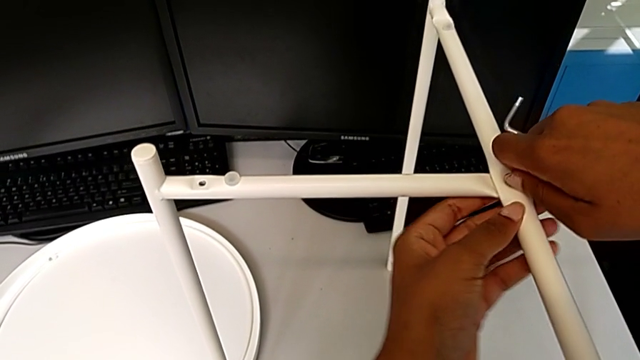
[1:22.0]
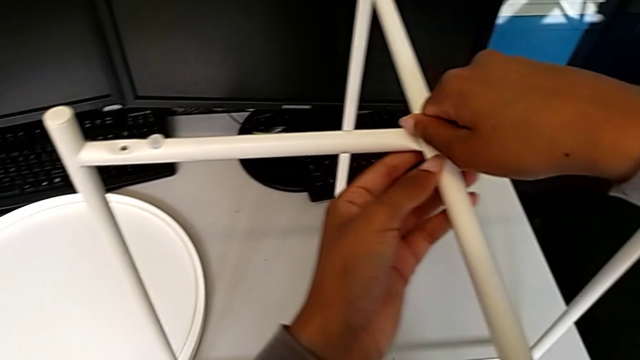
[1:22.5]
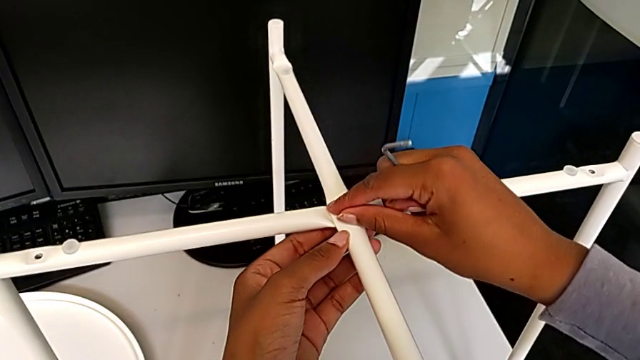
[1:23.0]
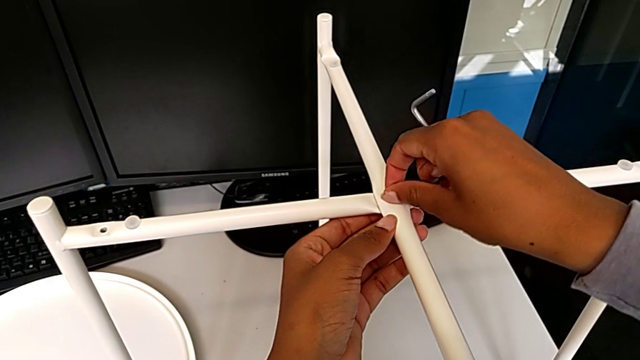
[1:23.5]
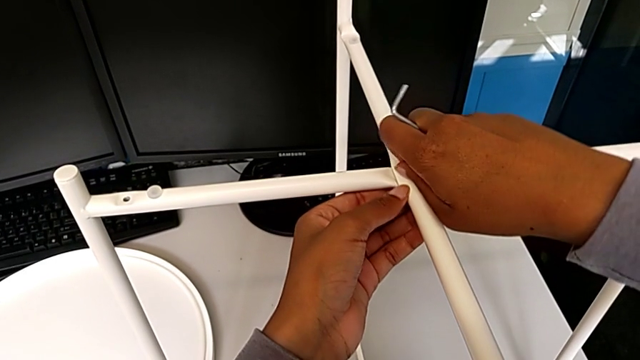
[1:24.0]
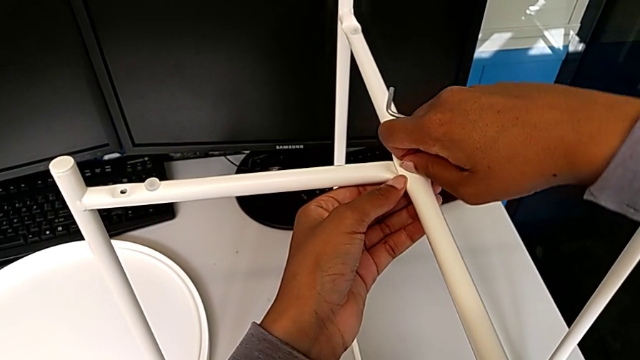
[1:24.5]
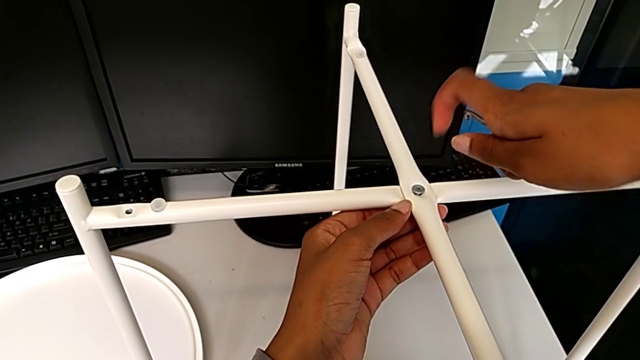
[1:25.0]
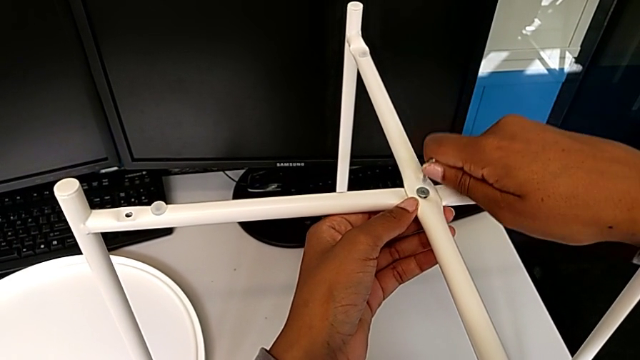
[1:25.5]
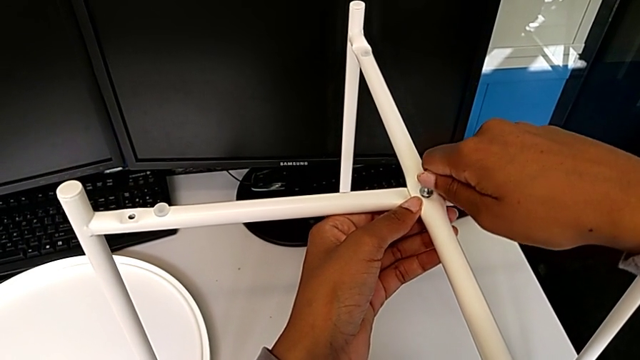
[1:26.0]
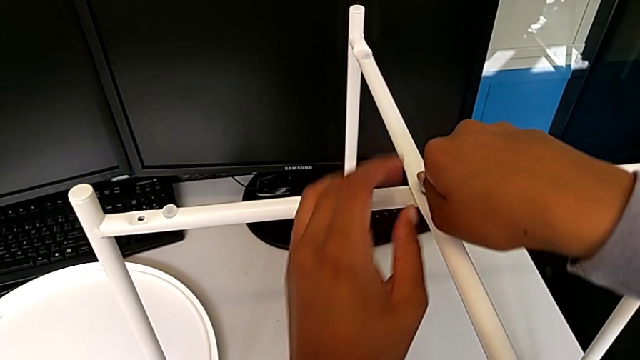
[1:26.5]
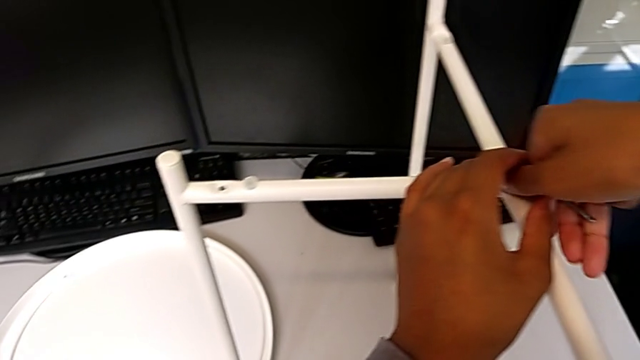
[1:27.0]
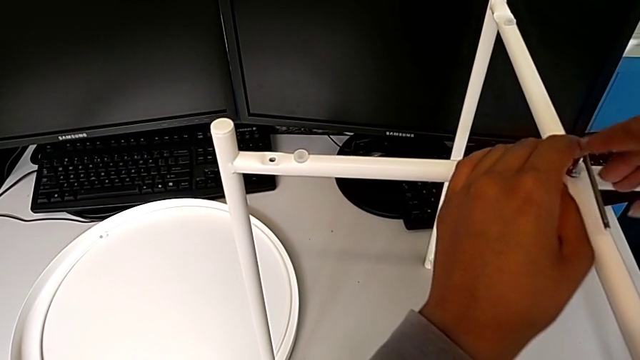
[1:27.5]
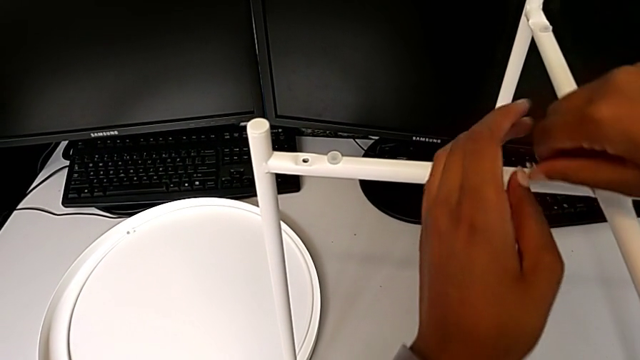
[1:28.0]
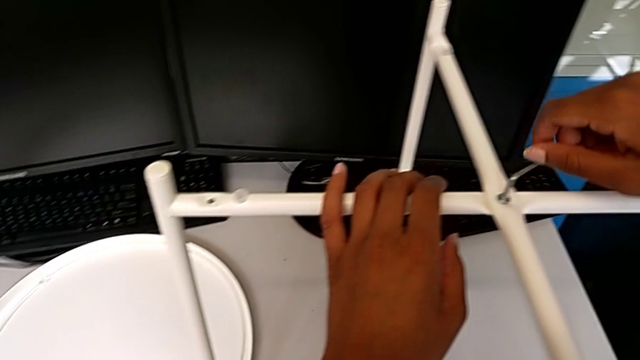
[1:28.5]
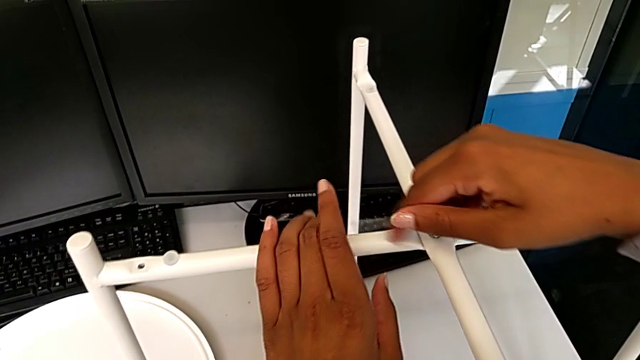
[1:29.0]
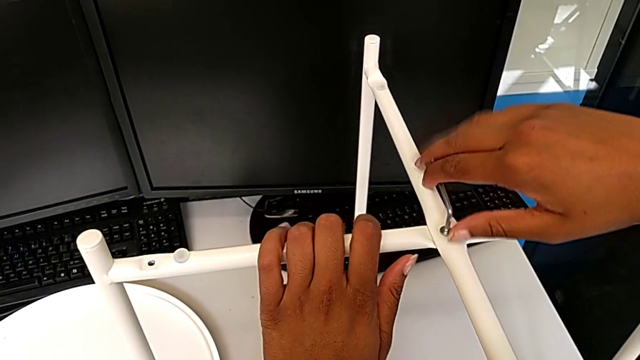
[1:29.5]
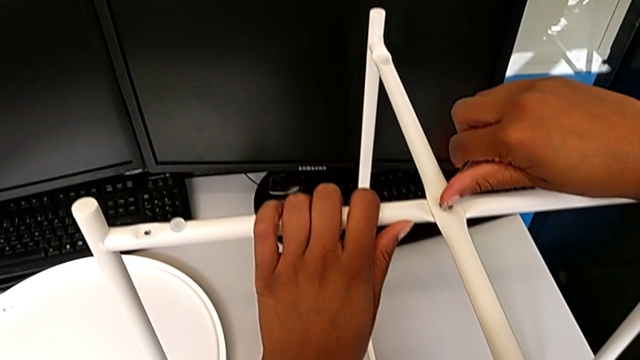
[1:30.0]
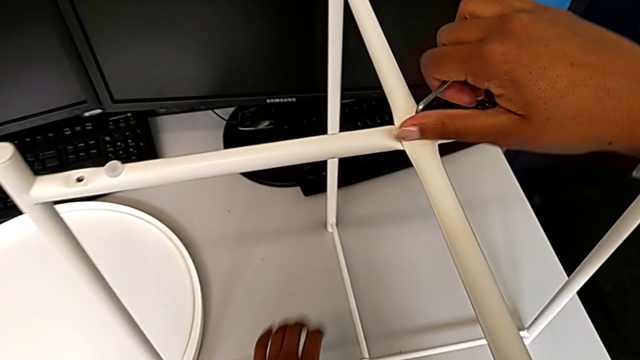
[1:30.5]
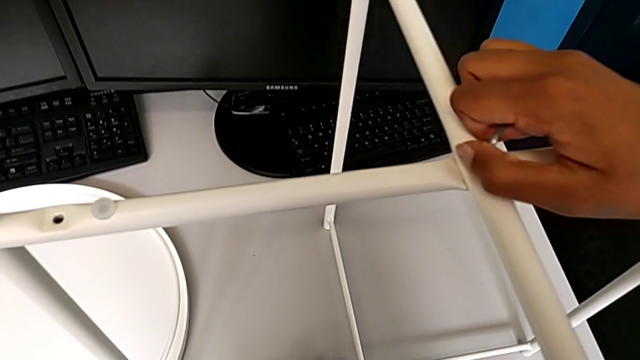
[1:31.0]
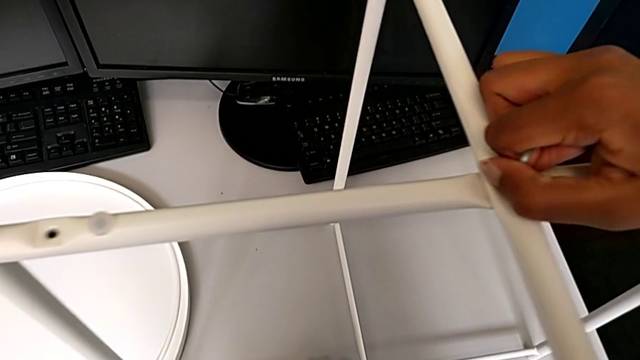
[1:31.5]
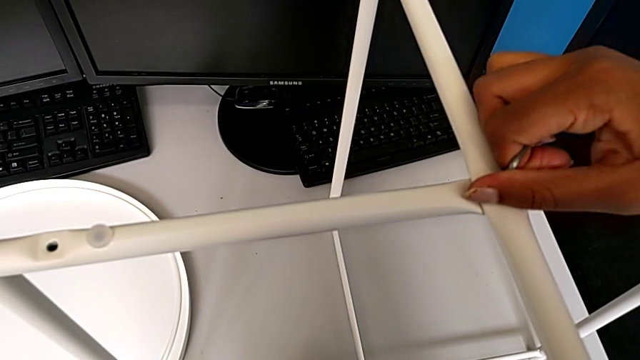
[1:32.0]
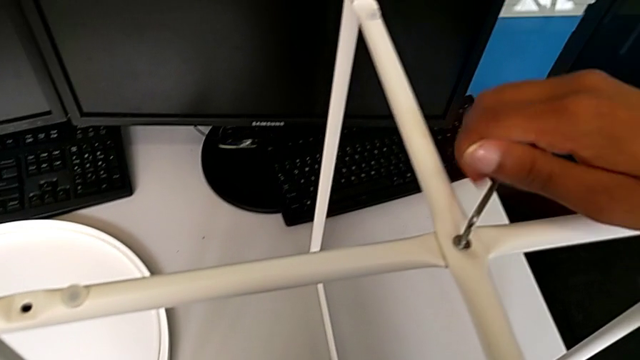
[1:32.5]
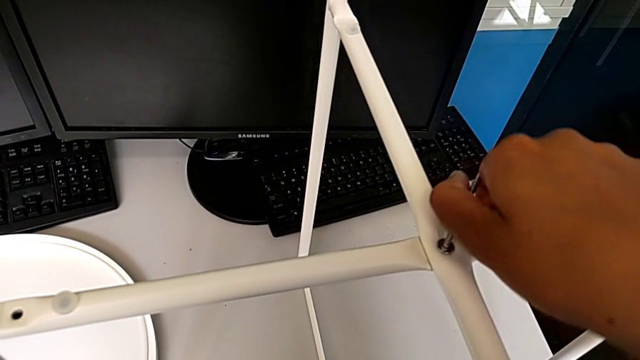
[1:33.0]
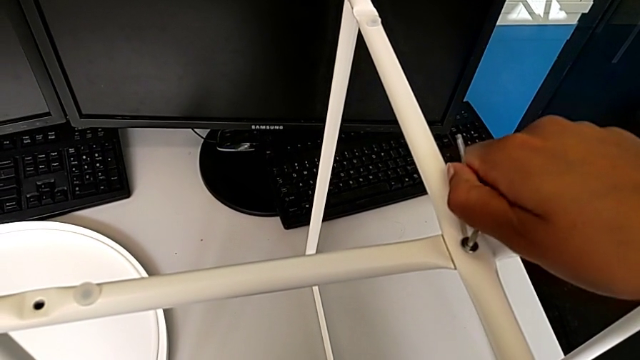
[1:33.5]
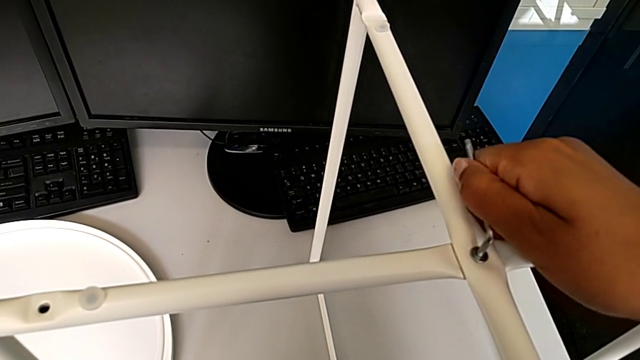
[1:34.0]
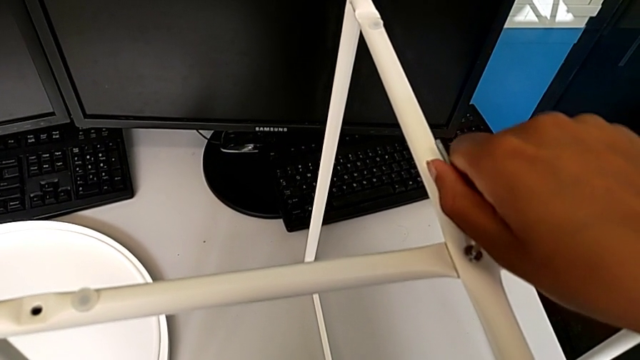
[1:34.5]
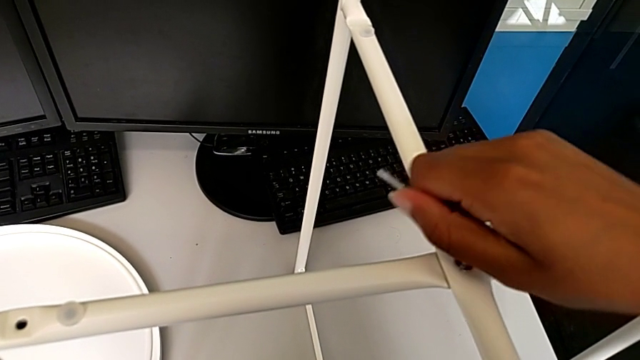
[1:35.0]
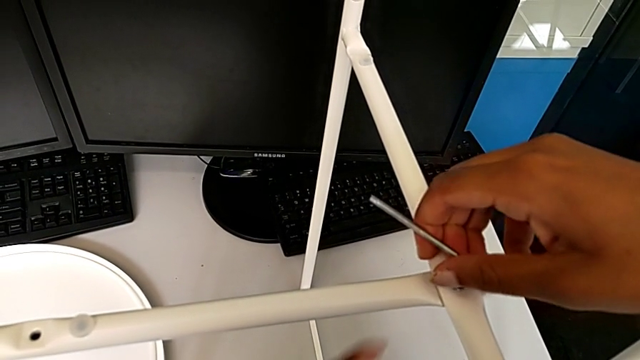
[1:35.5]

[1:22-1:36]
The camera wearer is assembling the top screw onto the legs. They screw the hex socket head, insert the Allen wrench, screw the hex socket head and unscrew it.

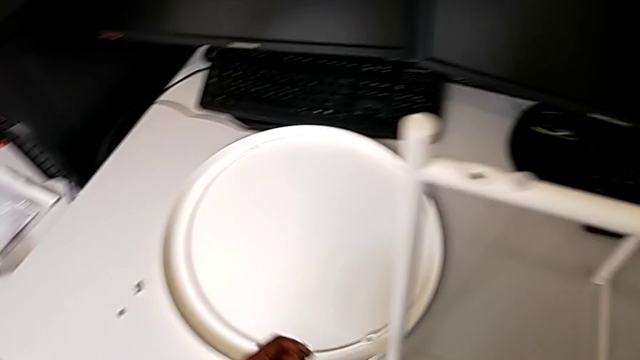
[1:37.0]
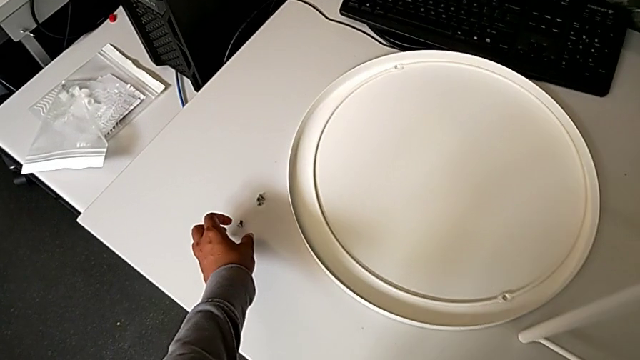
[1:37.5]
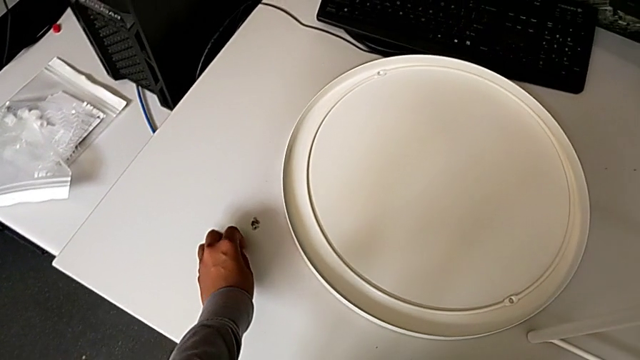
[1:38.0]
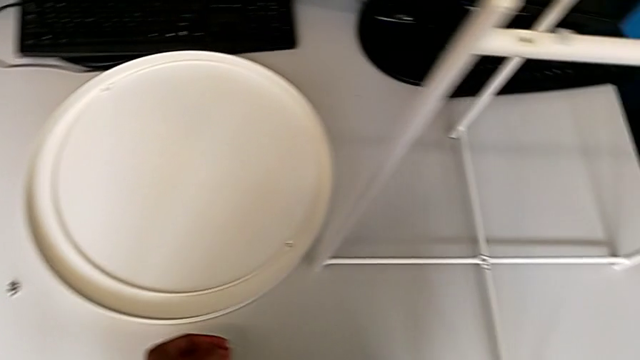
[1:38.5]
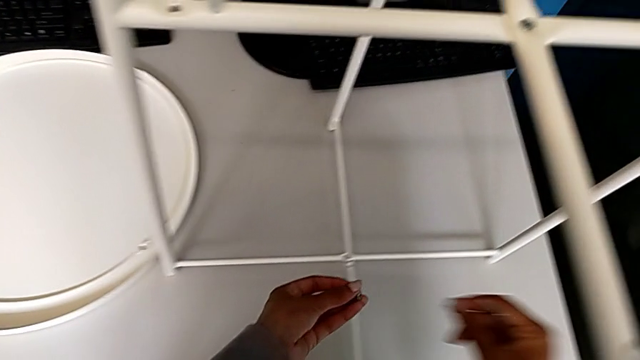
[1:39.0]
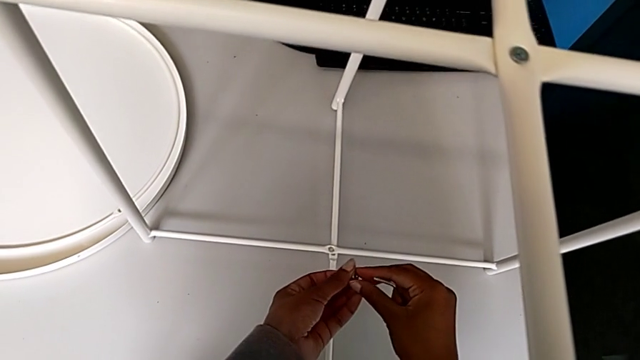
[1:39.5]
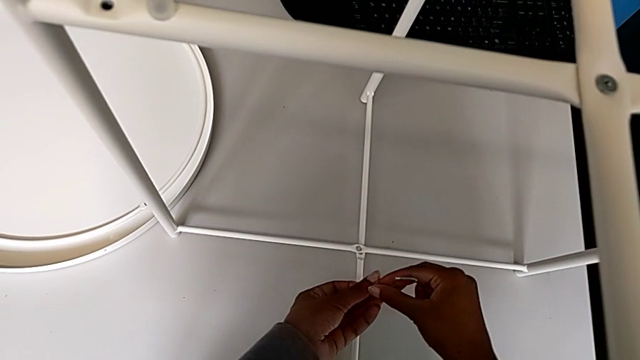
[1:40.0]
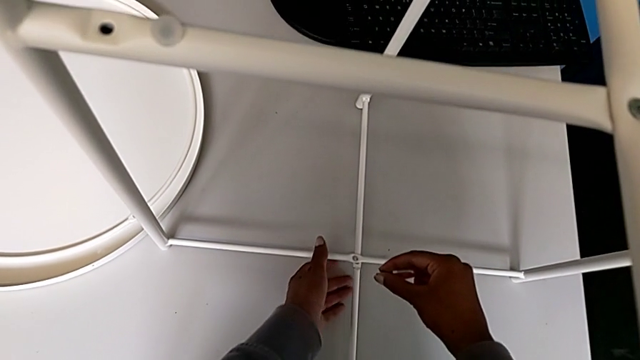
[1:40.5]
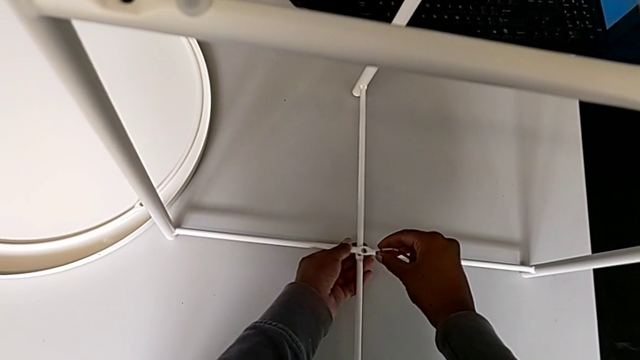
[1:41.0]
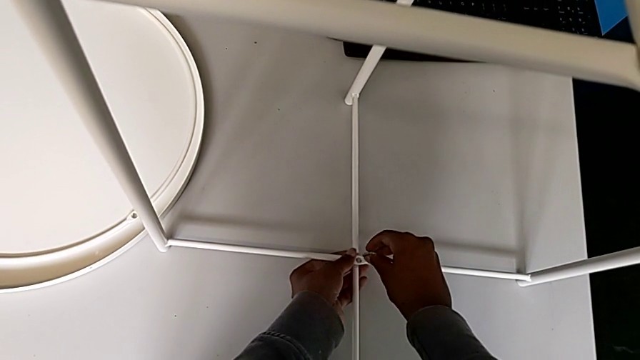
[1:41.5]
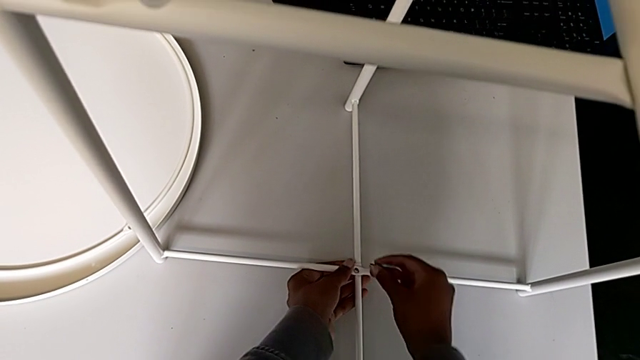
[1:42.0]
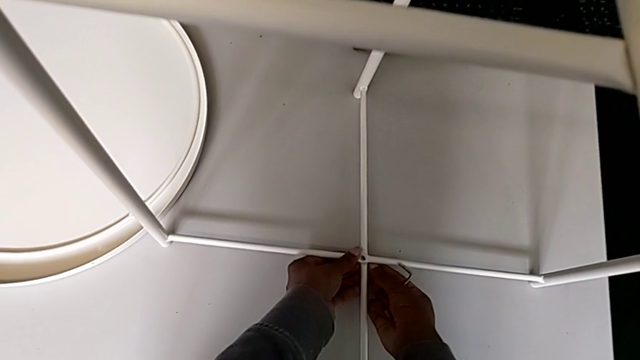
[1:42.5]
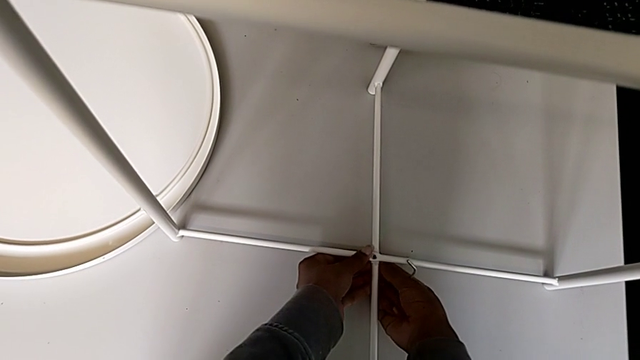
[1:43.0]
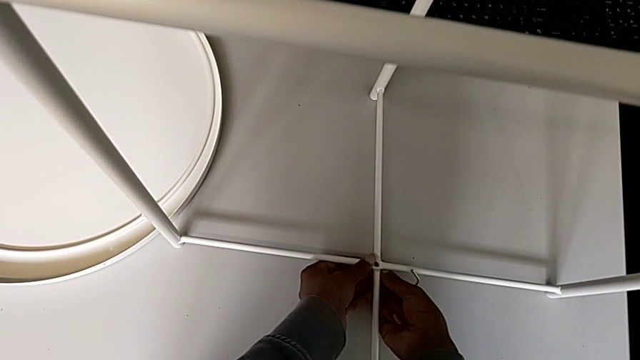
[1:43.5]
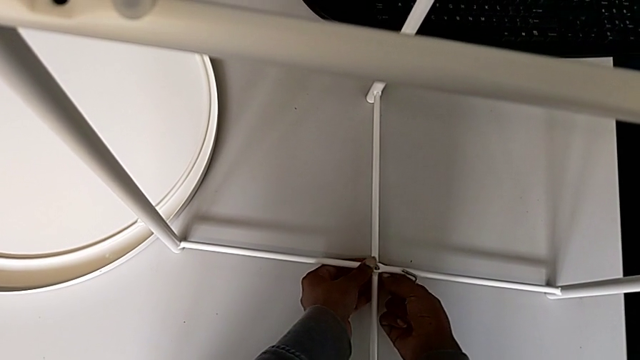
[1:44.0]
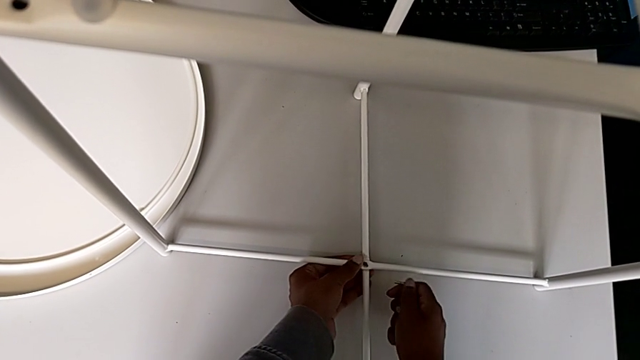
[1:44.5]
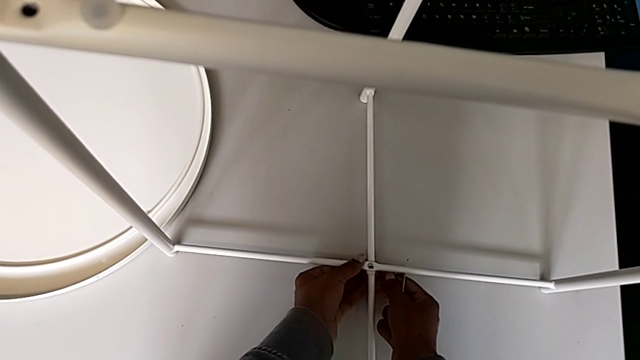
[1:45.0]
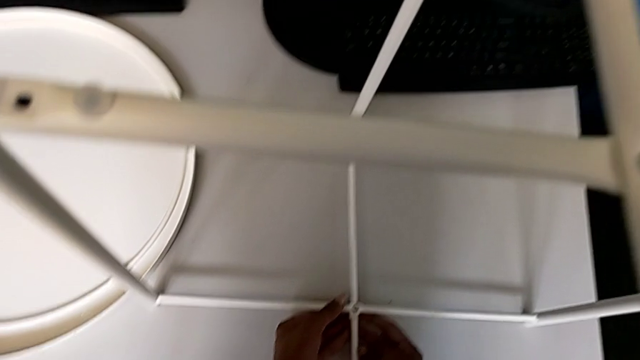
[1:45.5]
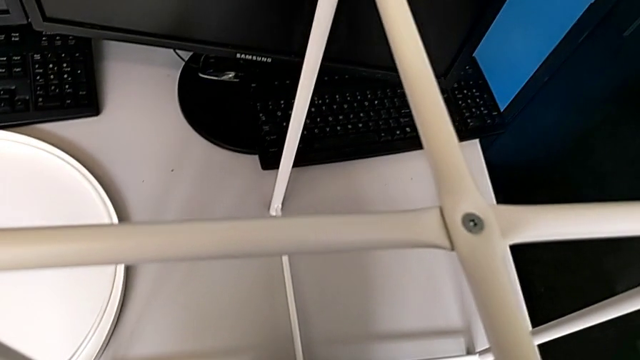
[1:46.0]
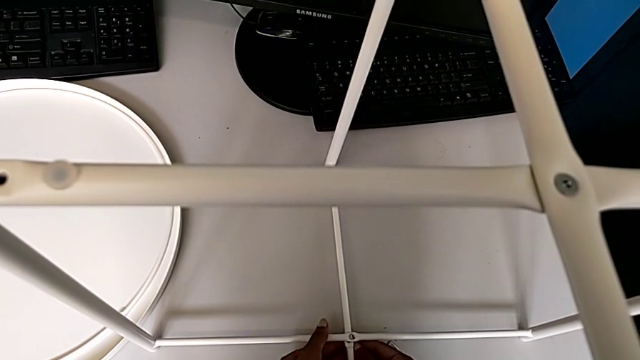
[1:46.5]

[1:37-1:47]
The camera wearer is assembling the bottom screw onto the legs. They grab the hex socket head twice, align the leg, wrongly insert and align the hex socket head and withdraw it.
